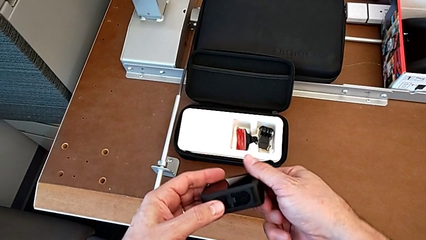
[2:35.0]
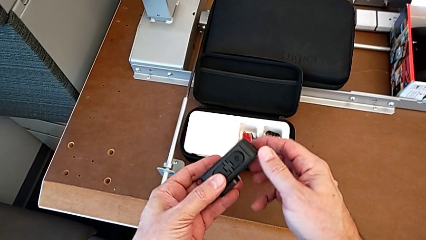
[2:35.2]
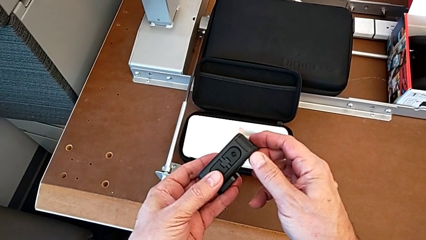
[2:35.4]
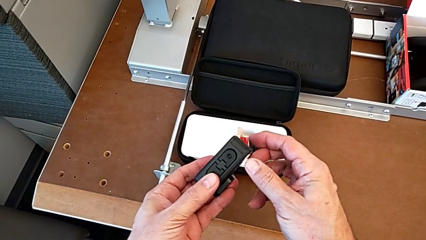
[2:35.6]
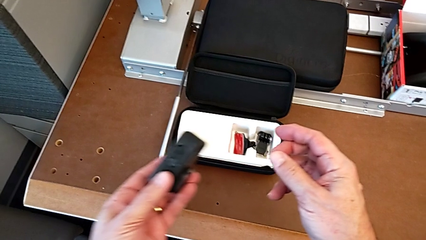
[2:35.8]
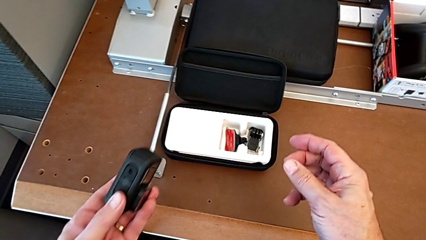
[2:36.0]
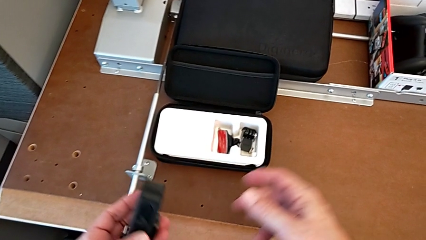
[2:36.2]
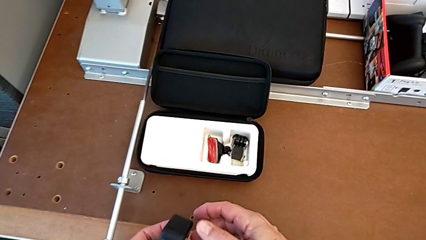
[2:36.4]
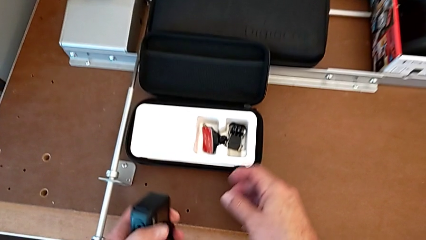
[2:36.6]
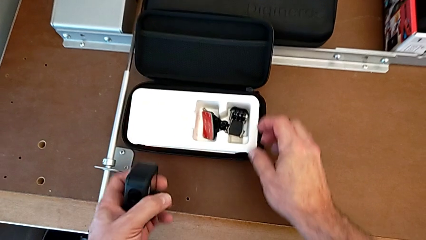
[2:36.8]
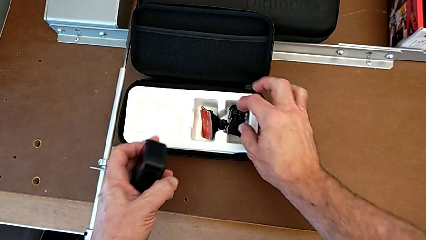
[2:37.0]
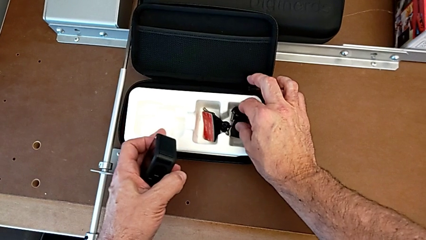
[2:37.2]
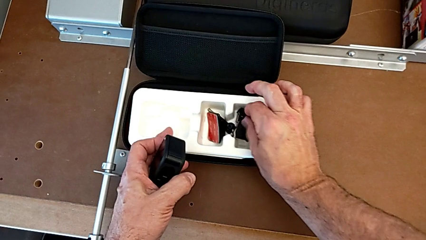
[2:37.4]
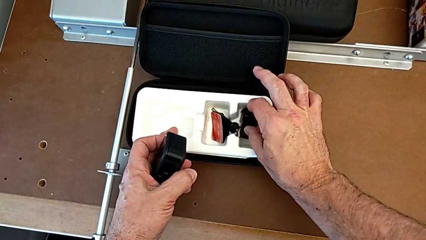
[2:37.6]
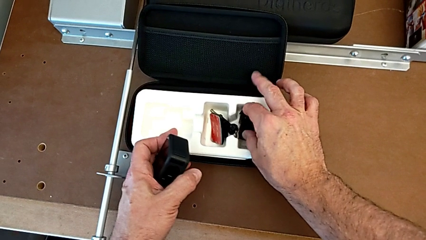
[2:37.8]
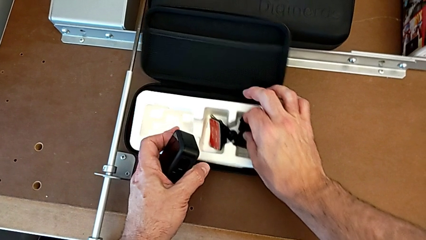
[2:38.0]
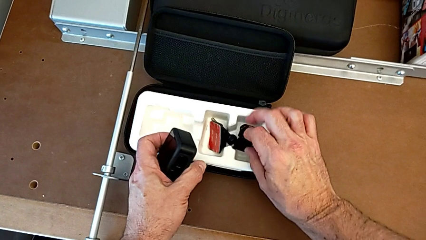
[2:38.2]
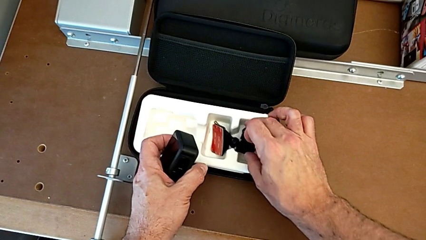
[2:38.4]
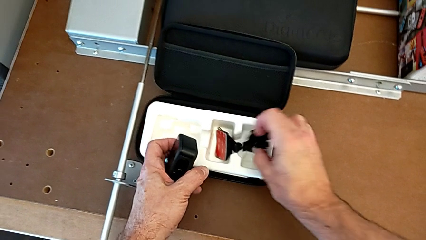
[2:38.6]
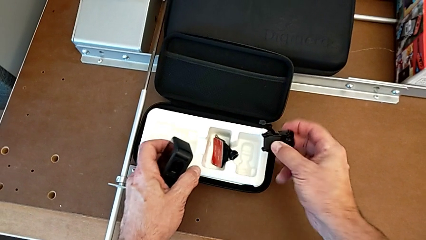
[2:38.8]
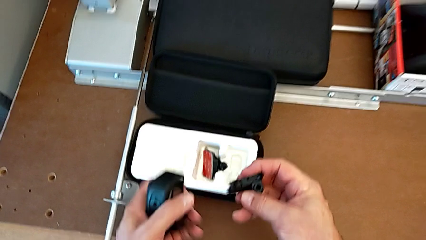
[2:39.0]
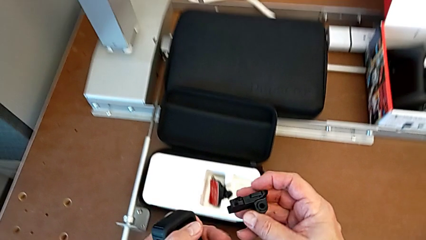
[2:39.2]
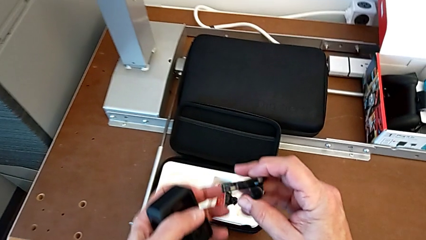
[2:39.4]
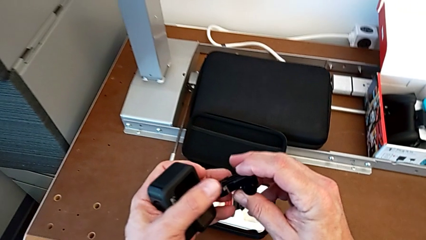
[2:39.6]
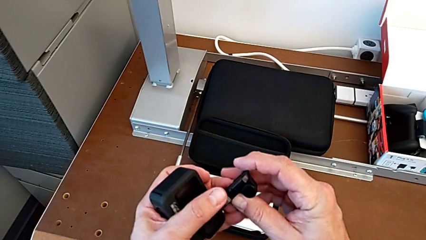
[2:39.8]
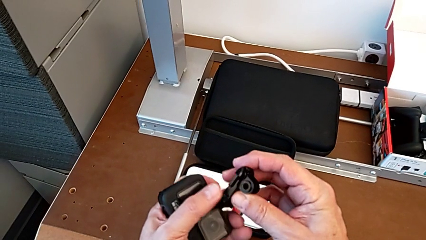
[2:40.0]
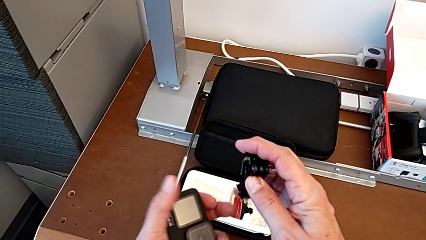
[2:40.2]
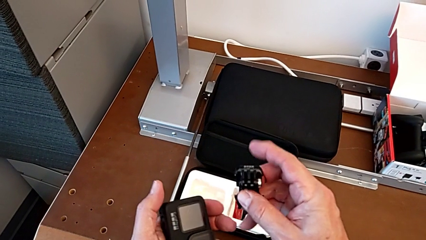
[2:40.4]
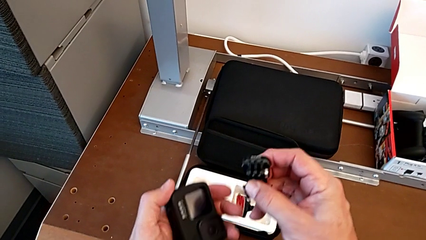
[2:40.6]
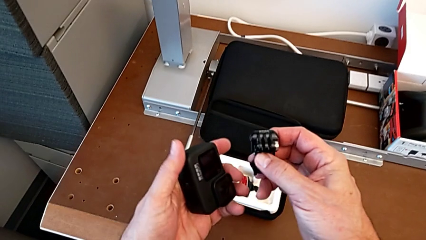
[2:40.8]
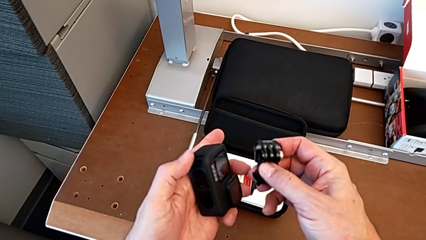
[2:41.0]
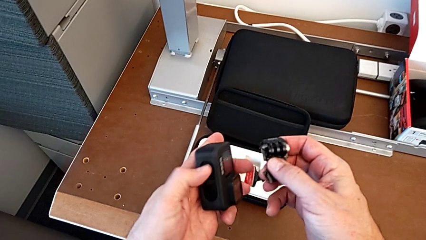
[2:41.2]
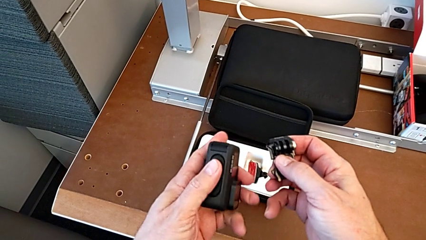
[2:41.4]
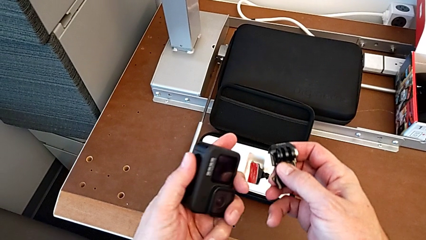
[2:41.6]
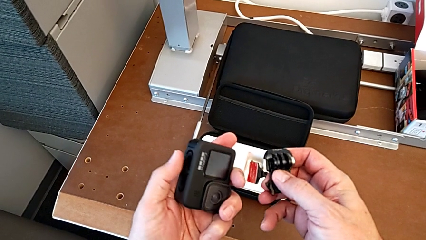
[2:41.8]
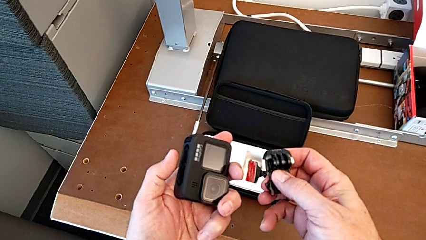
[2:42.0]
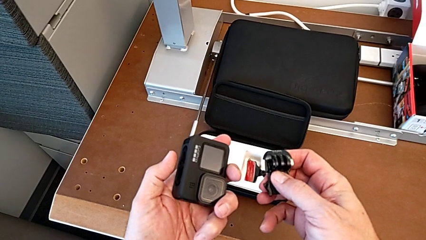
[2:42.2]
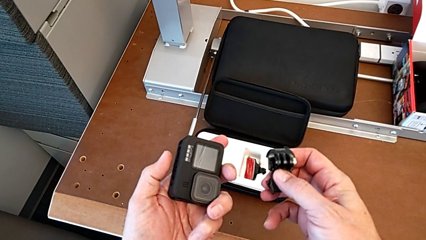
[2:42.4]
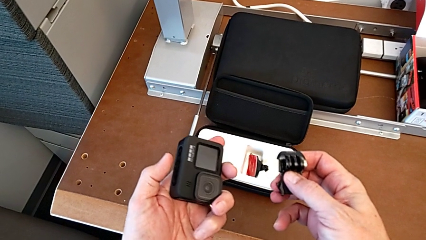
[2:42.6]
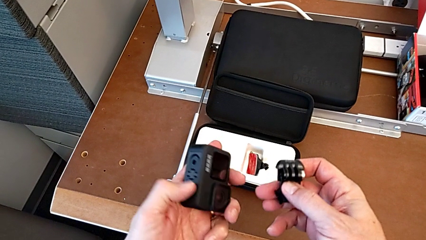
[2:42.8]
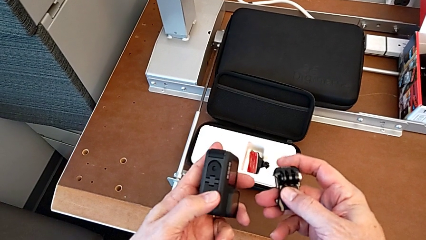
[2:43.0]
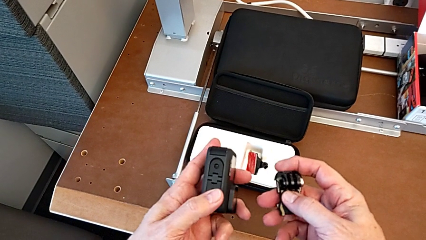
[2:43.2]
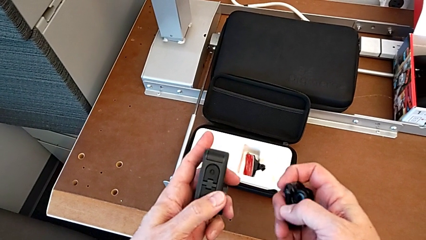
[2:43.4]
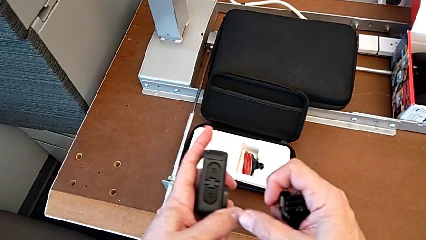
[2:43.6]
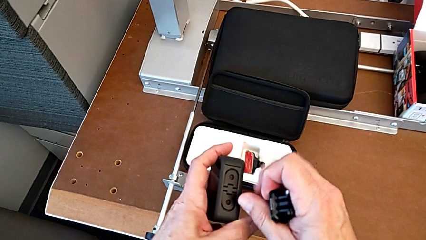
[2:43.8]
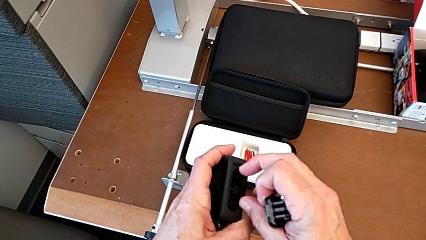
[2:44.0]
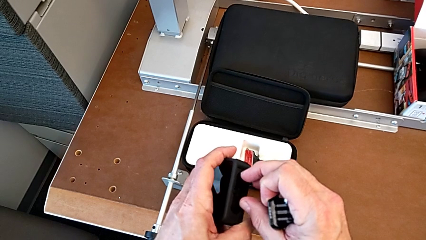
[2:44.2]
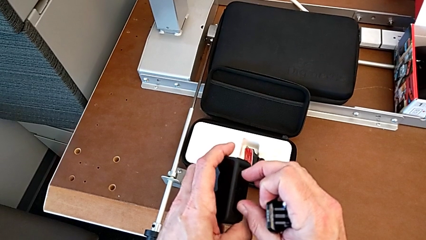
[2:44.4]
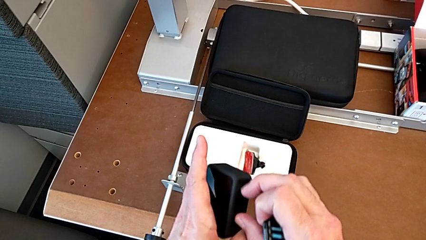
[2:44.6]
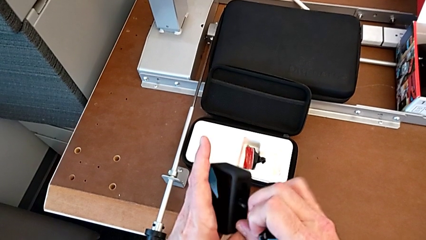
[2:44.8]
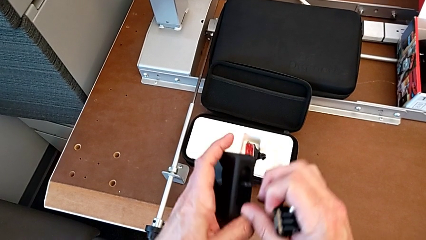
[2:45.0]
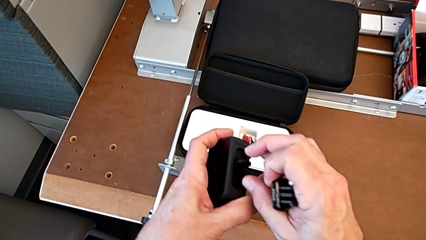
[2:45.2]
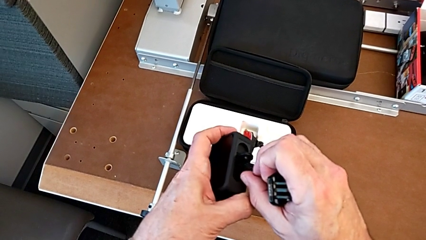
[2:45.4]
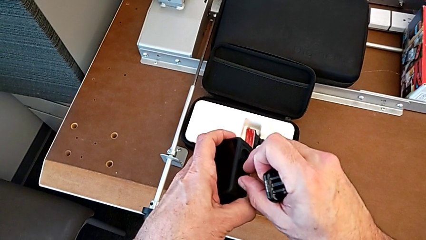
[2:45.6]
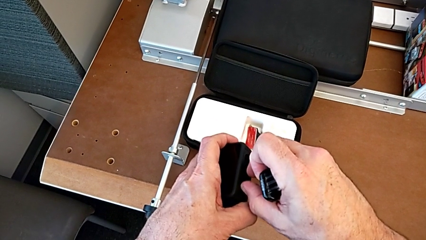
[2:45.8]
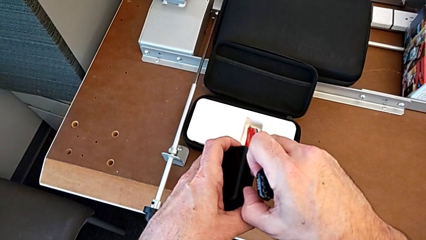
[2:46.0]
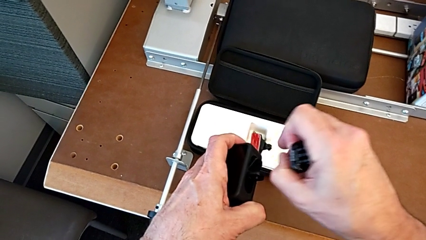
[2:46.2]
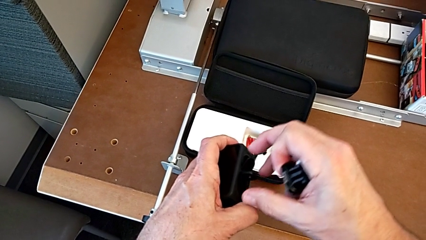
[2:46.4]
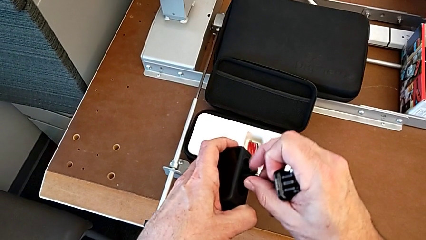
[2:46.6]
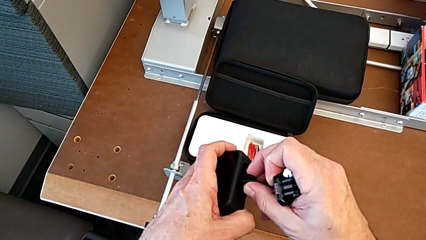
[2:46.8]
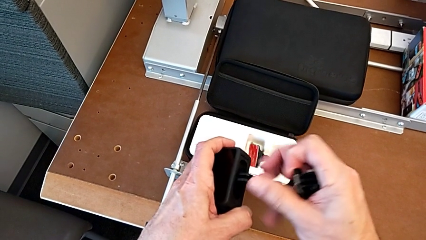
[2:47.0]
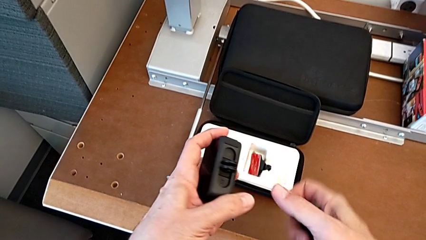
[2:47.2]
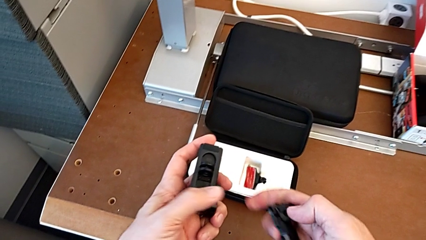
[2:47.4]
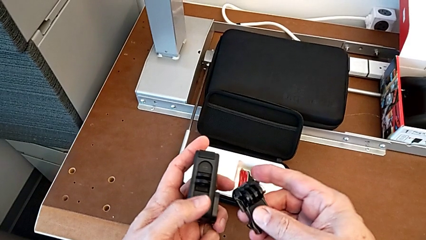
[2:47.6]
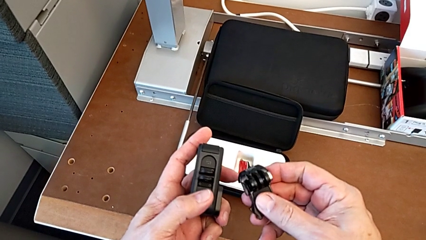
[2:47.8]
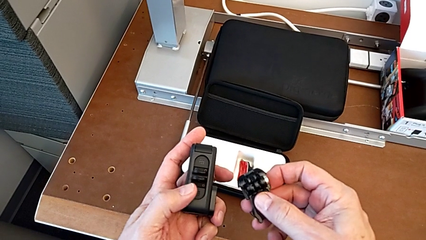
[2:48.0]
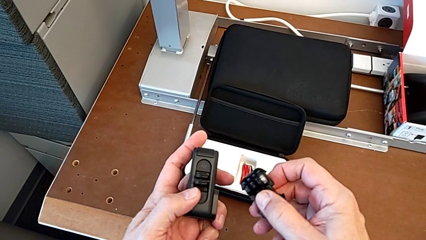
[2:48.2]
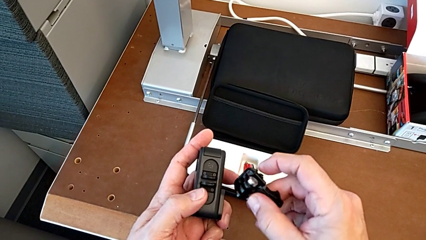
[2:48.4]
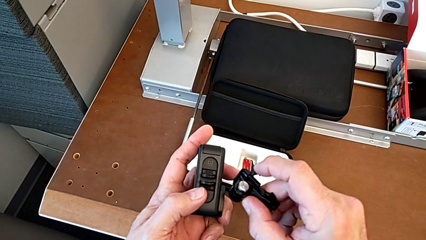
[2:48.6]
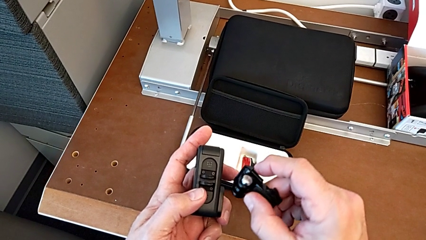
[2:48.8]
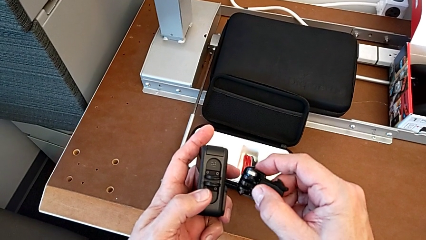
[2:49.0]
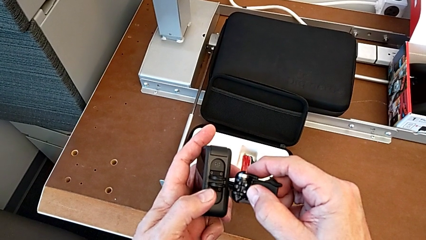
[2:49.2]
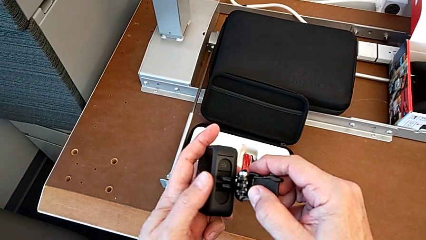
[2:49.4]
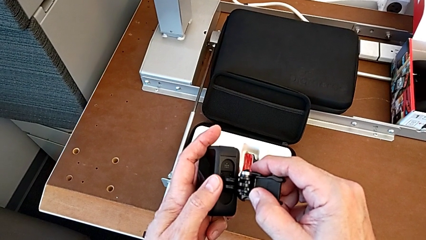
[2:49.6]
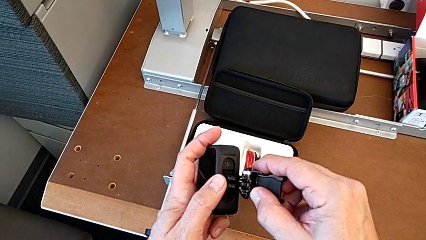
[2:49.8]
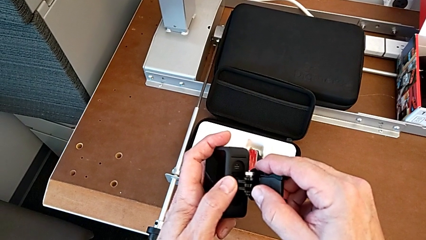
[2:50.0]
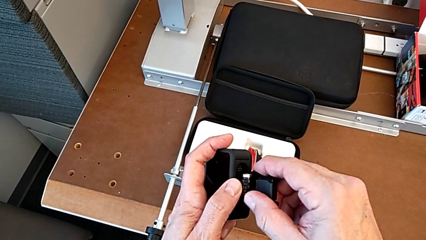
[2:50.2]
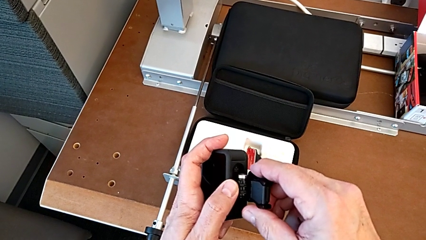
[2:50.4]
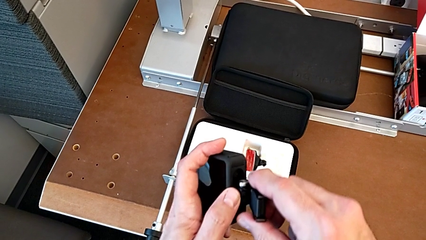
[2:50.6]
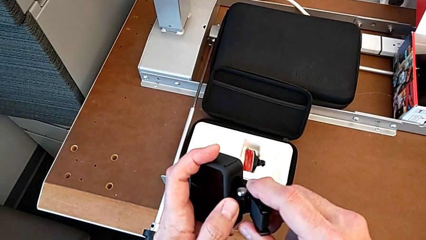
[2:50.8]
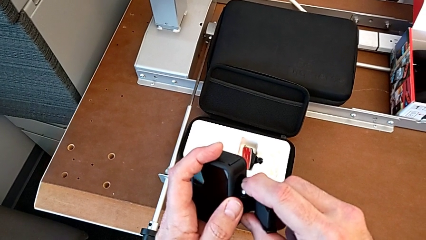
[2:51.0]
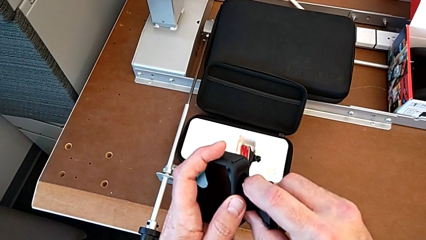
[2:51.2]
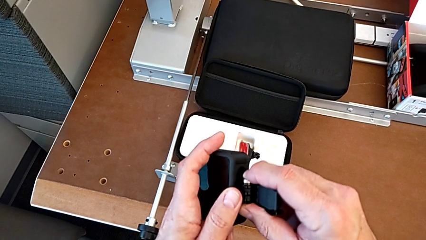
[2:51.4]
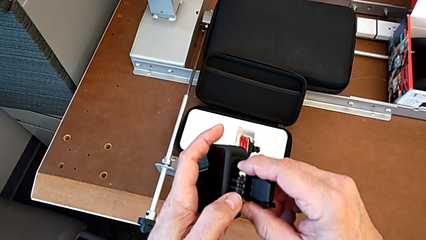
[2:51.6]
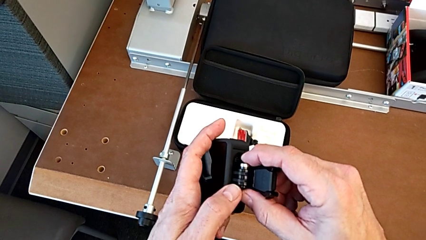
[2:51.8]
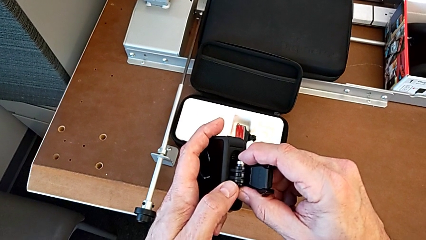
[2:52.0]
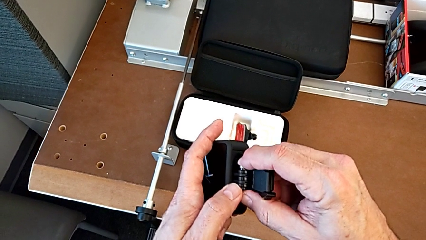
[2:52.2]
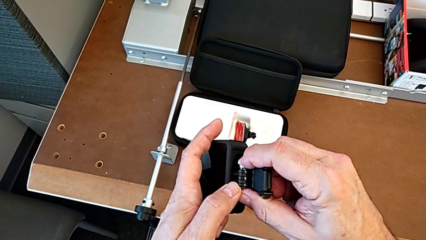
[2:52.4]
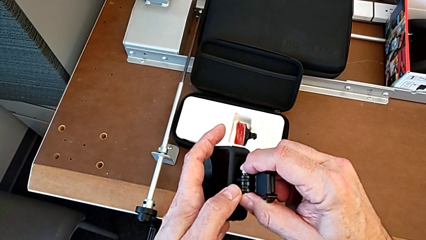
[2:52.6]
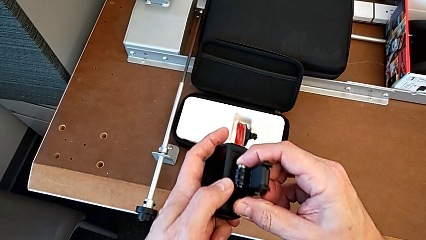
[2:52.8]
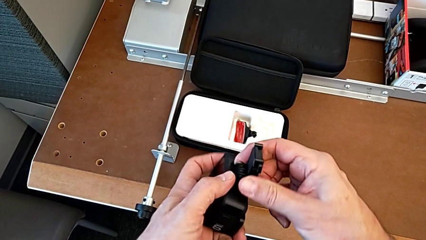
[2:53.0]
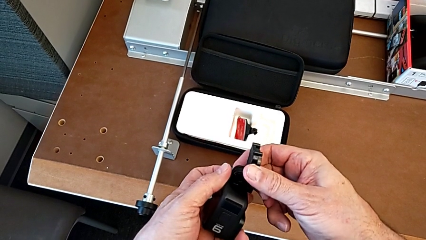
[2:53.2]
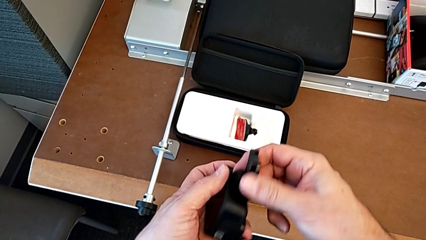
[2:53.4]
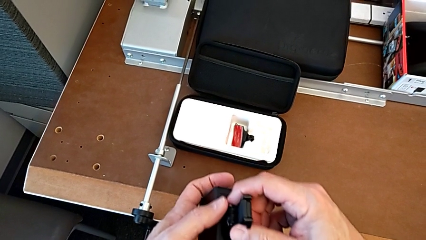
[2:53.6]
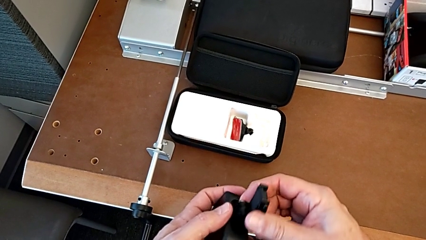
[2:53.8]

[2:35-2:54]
The camera wearer is assembling the strap. They grab the mounting peg, open the first mounting peg, open the second mounting peg and begin to insert the mounting peg.
